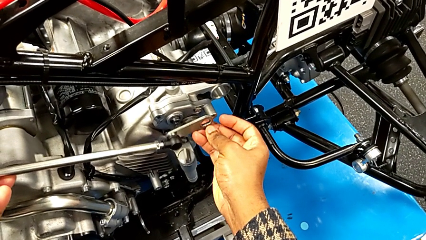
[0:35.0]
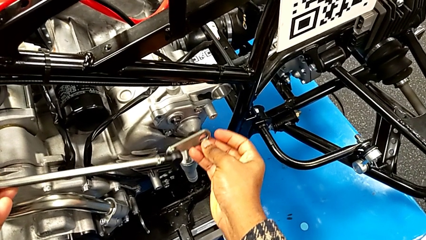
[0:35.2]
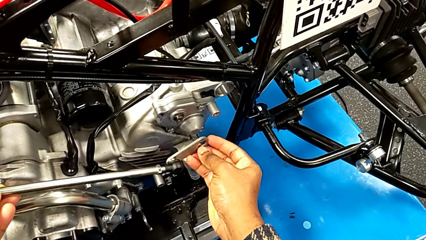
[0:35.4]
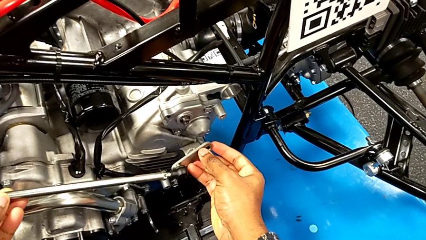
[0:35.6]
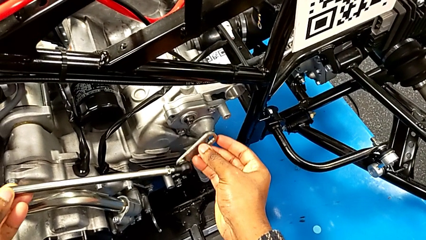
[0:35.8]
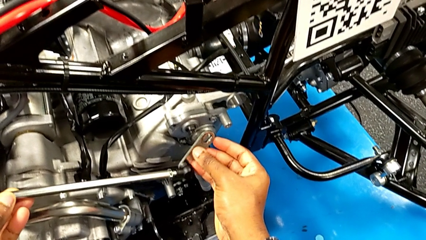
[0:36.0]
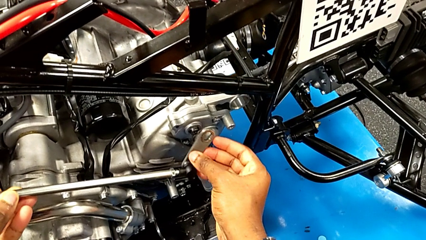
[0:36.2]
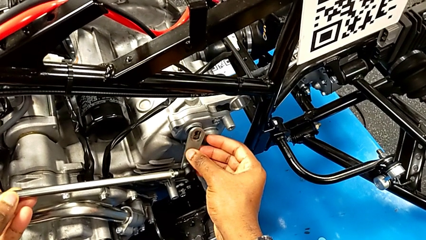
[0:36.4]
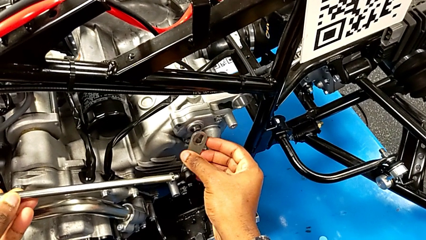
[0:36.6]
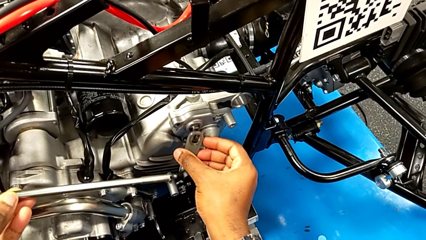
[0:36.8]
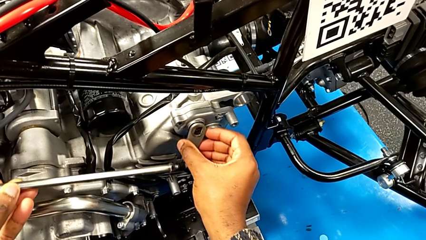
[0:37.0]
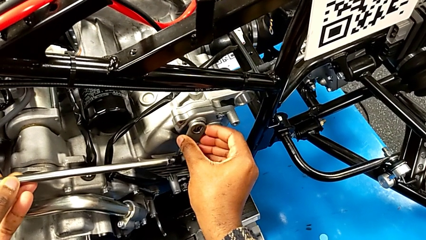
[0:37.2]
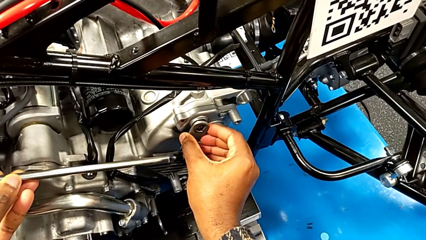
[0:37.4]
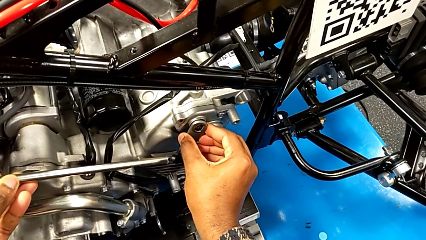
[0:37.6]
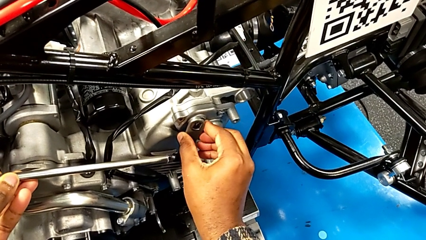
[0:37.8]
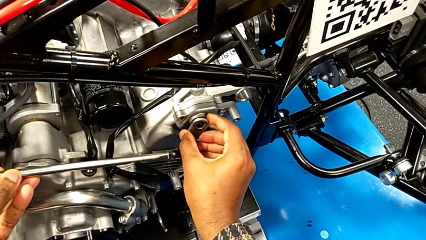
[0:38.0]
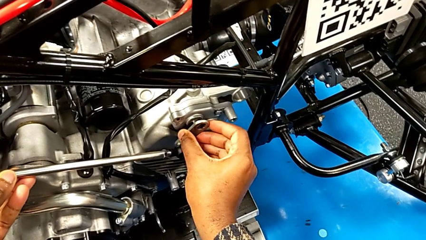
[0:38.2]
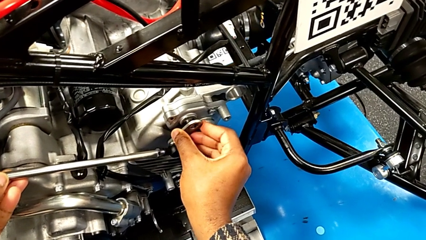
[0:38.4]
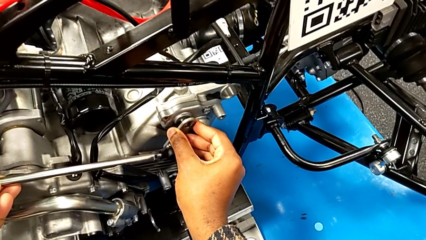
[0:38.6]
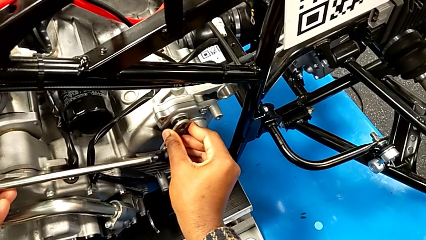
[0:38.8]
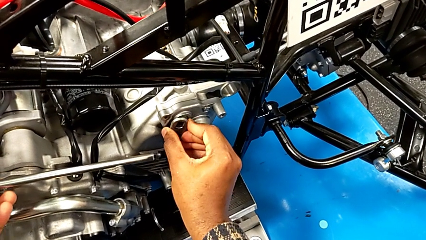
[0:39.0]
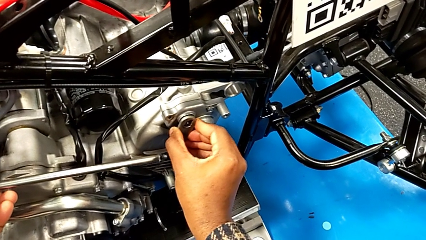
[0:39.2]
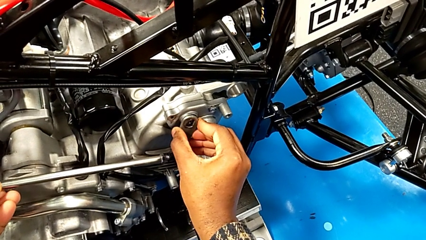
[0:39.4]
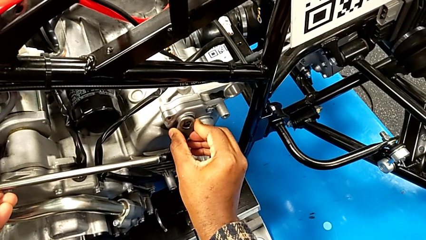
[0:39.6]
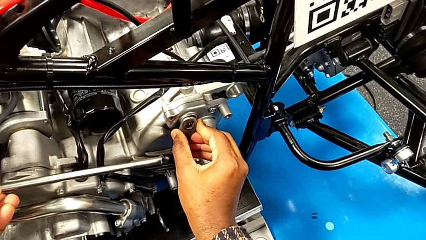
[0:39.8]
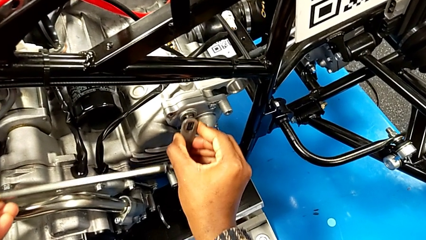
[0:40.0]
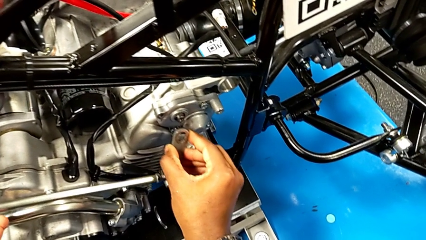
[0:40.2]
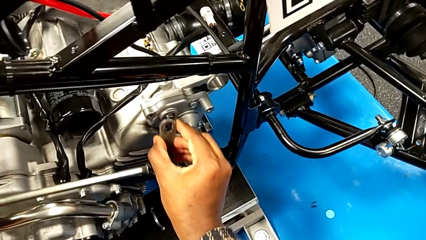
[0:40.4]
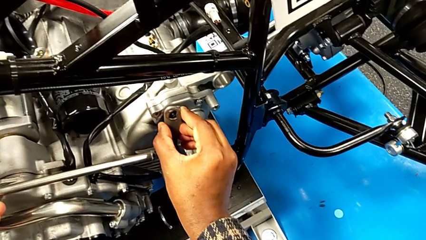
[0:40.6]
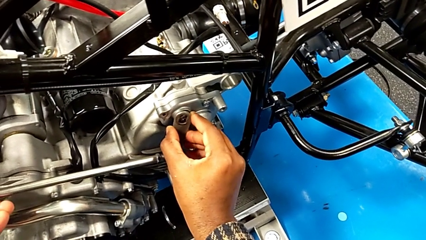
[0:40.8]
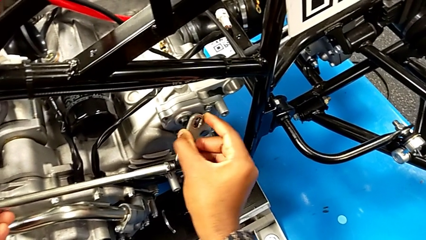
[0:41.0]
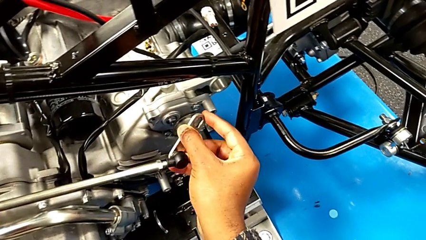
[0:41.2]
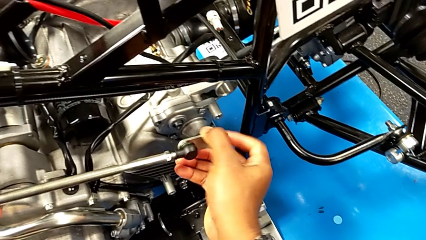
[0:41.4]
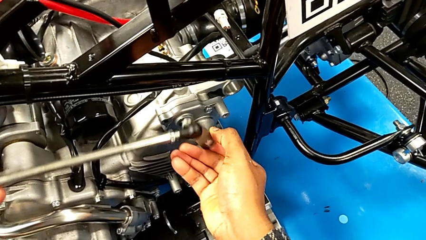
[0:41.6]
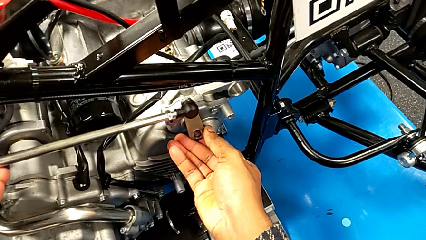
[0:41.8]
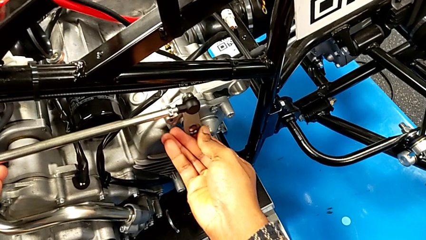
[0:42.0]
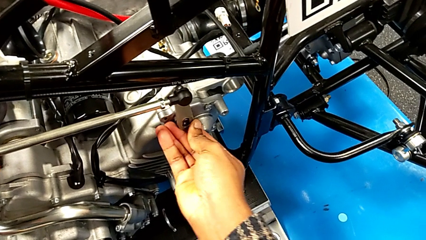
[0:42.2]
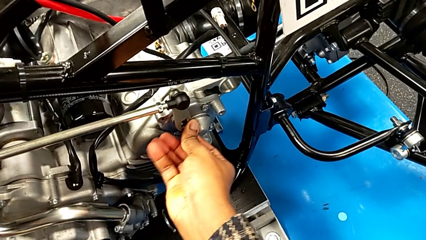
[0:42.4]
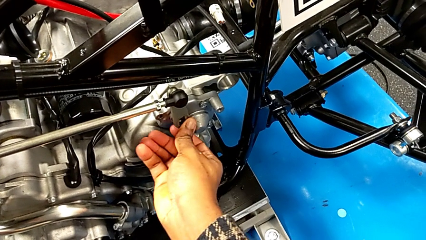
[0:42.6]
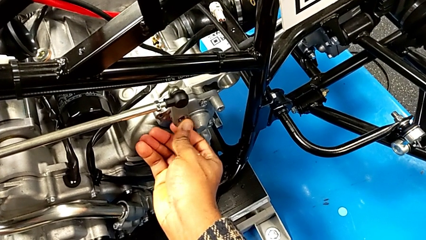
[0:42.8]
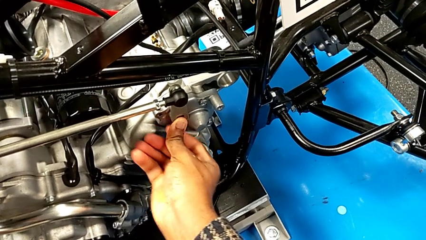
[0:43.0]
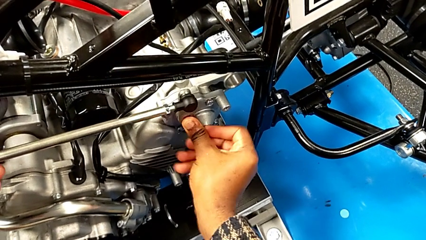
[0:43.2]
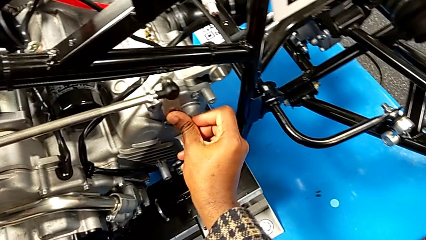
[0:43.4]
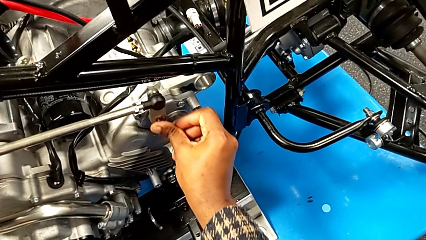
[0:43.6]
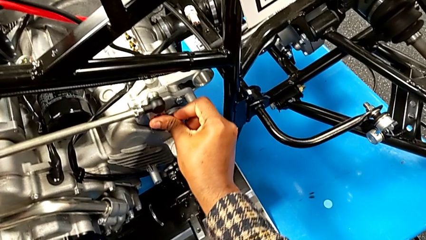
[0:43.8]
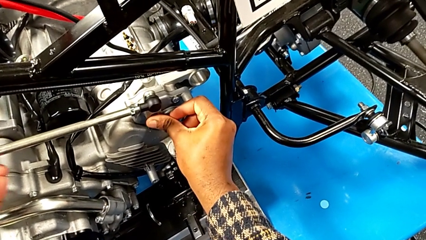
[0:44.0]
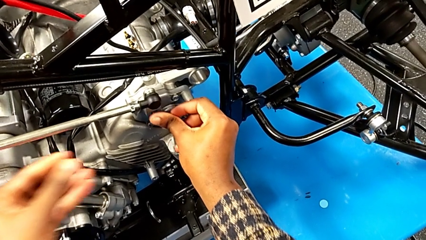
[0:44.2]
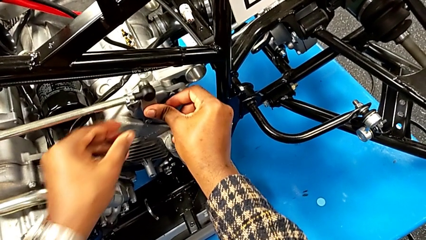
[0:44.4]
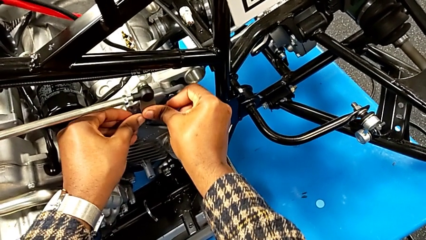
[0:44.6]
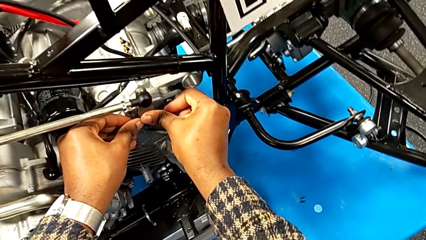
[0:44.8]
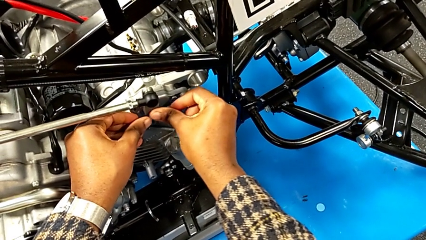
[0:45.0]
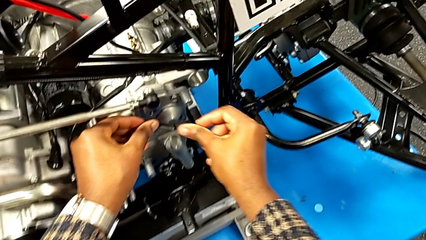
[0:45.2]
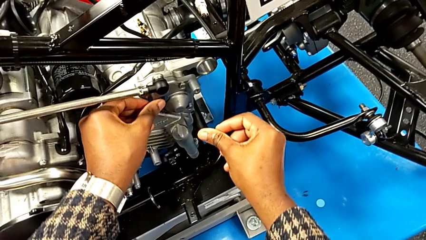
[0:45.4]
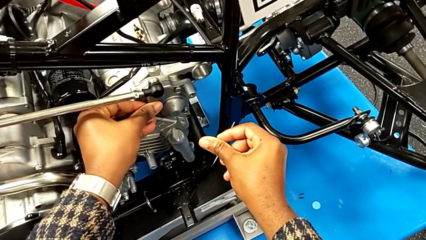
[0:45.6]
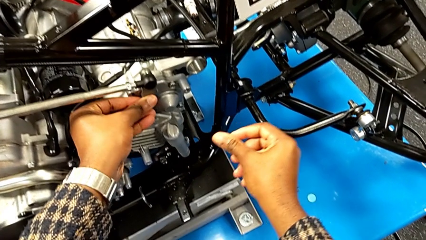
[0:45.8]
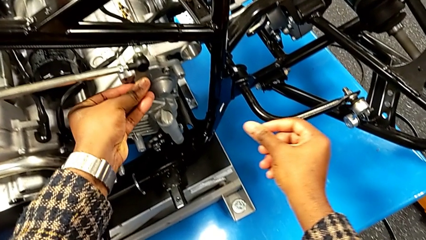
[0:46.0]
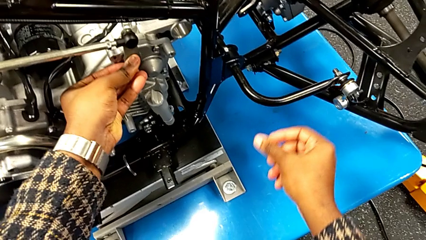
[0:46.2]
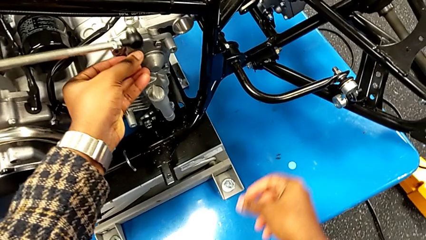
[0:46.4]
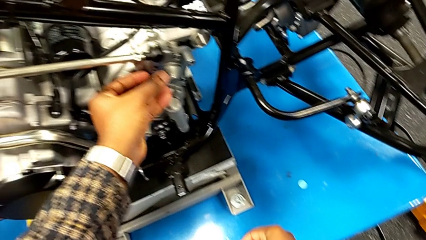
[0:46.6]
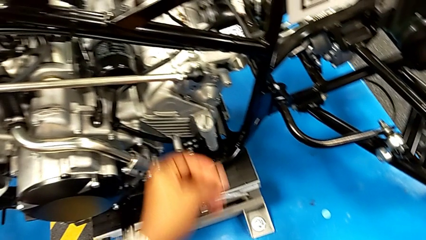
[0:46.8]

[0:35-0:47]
The camera wearer is inserting the lever arm into the peg. They wrongly insert the shift arm, accidentally slipping the shift arm stopper over the peg, withdraw it, rotate the small shift arm, insert it, push it with the right hand and push it with the left hand.

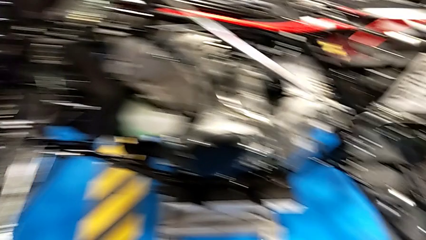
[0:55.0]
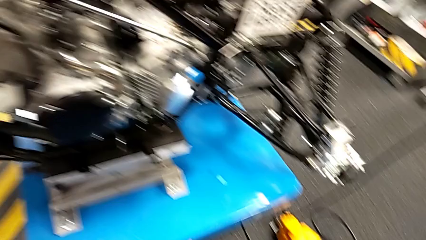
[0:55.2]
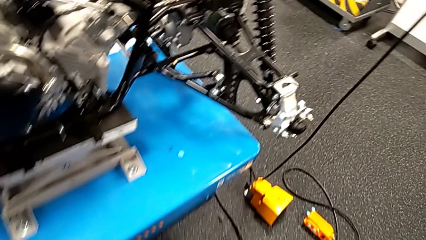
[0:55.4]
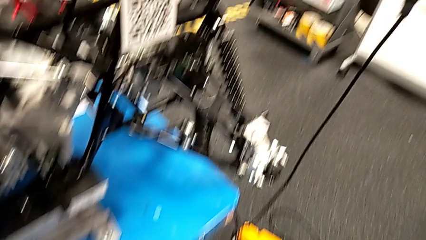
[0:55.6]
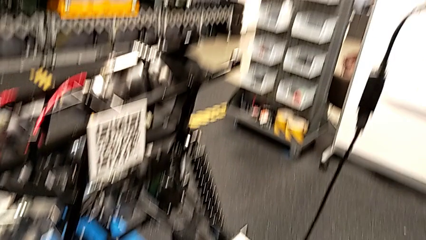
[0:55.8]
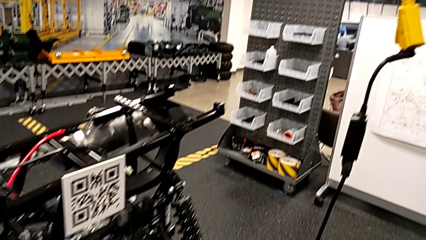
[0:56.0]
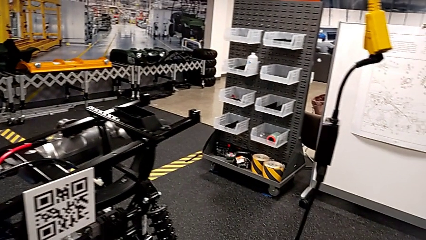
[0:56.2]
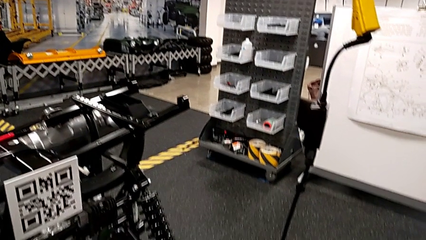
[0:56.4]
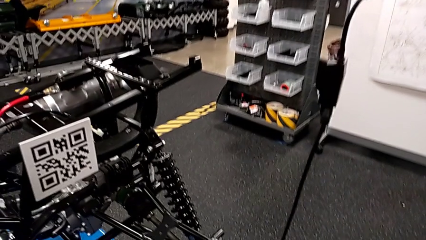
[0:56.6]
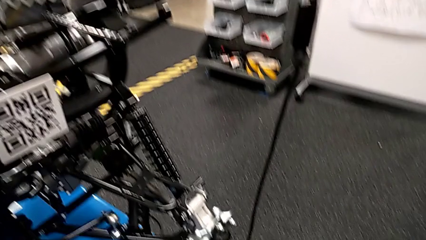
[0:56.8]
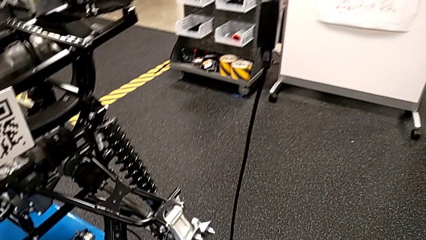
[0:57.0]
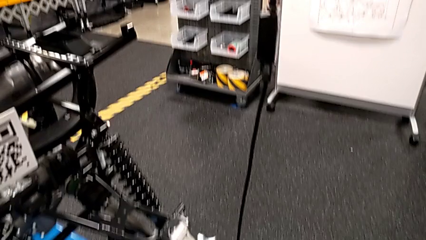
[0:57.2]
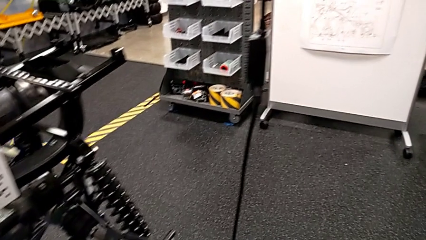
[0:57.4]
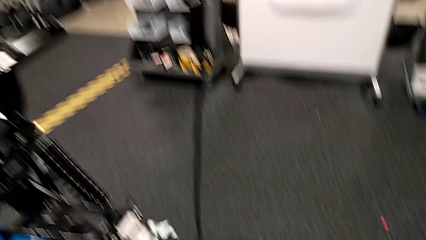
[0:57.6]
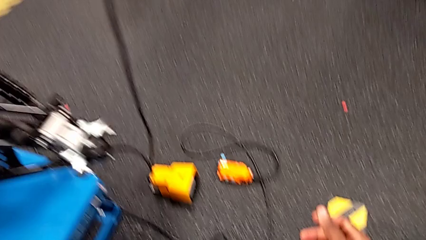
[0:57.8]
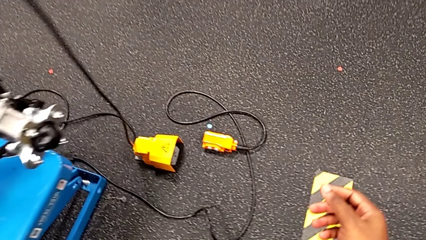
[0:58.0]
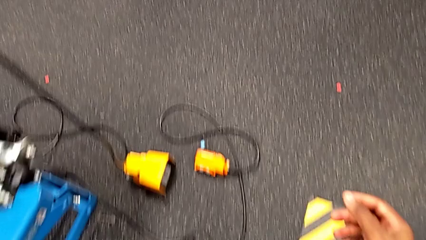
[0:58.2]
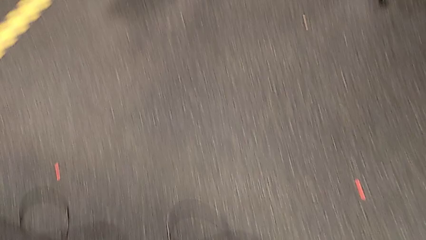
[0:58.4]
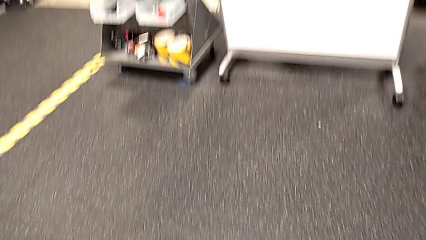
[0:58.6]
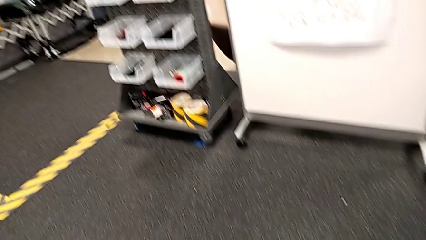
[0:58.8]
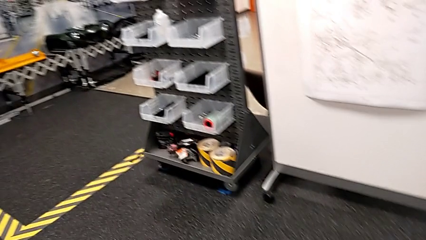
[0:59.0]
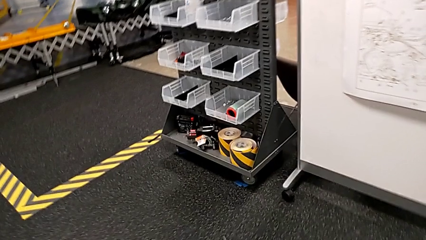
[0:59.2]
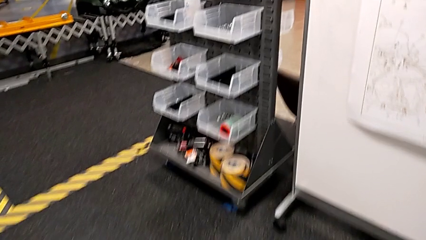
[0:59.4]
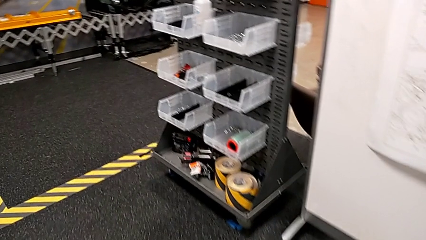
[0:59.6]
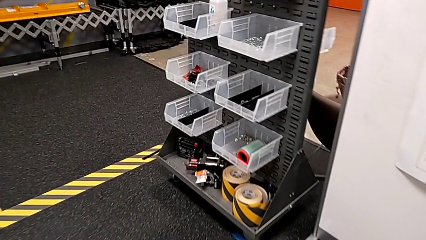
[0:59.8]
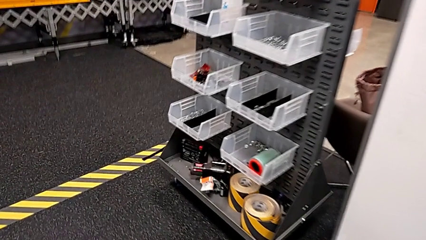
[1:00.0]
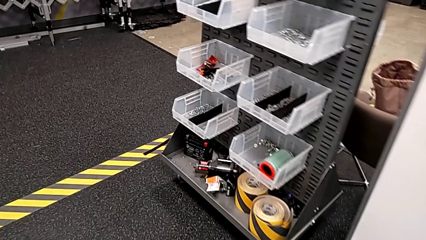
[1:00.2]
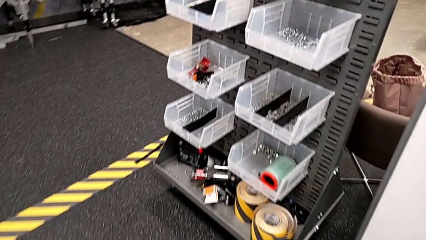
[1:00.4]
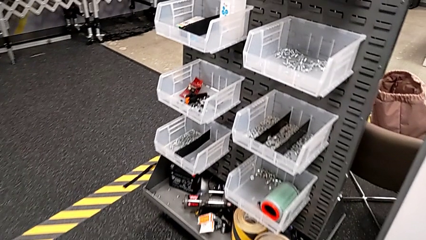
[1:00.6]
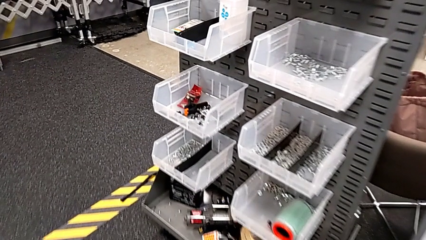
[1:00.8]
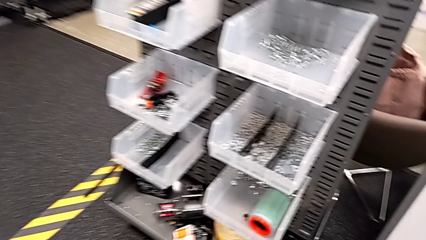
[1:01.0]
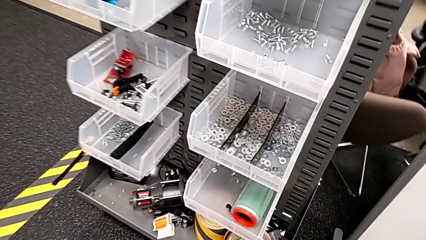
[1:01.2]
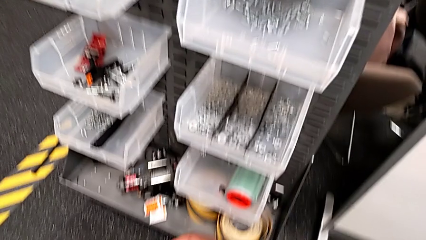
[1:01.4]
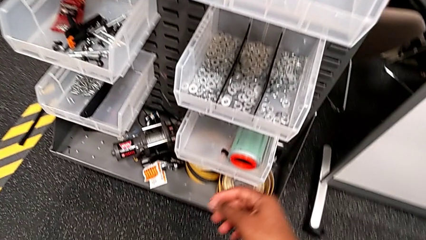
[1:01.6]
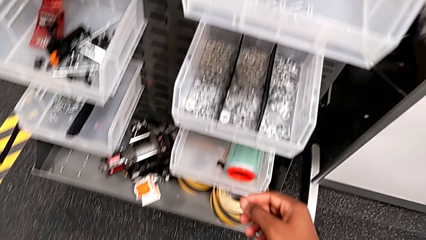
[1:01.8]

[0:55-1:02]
The camera wearer is grabbing a washer from the parts bin.
